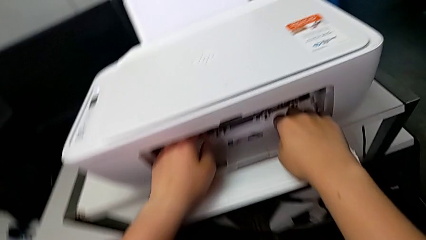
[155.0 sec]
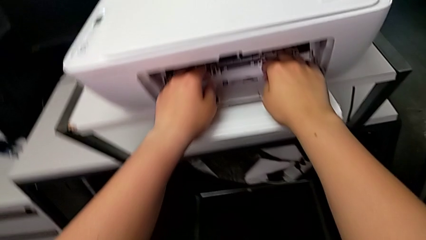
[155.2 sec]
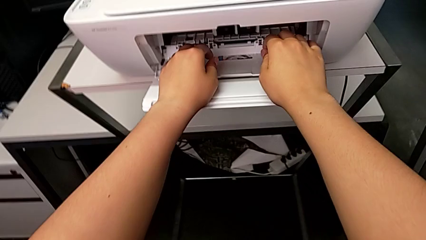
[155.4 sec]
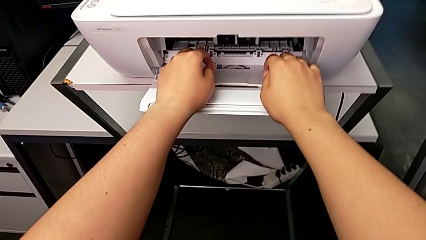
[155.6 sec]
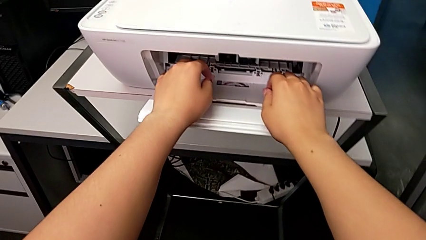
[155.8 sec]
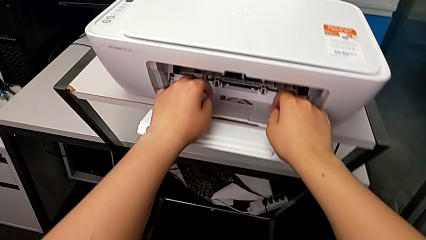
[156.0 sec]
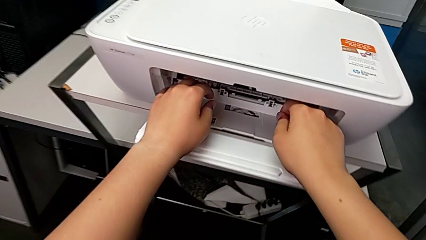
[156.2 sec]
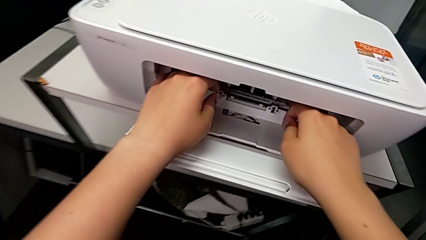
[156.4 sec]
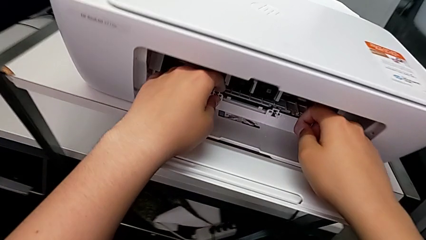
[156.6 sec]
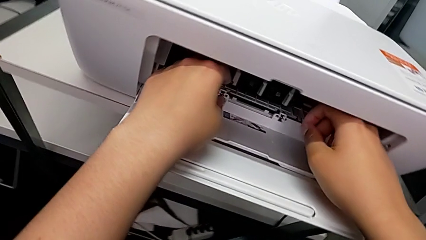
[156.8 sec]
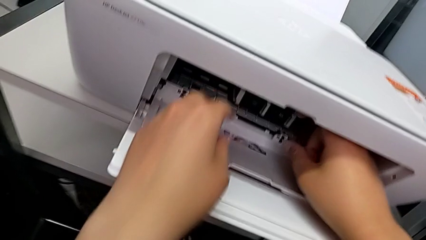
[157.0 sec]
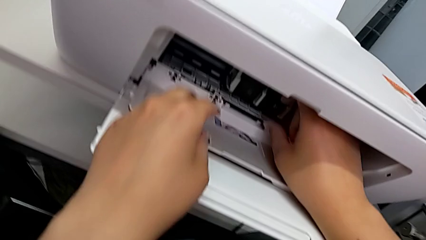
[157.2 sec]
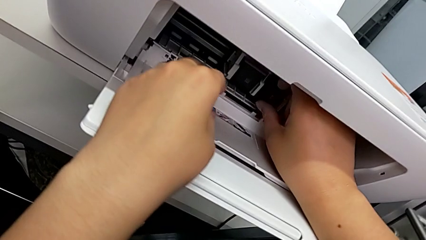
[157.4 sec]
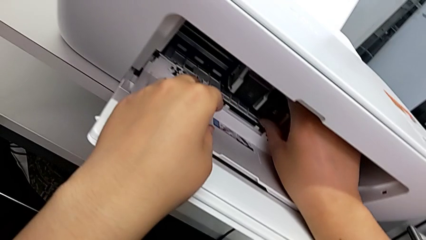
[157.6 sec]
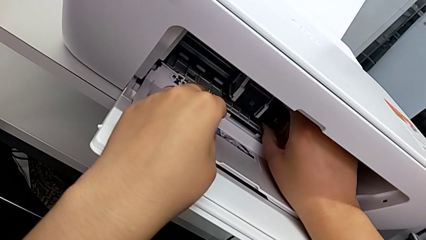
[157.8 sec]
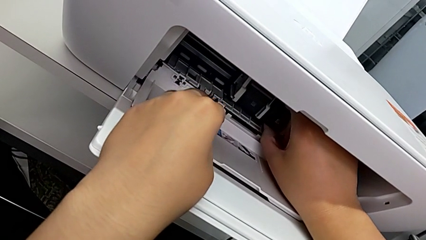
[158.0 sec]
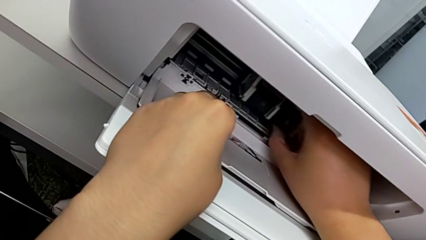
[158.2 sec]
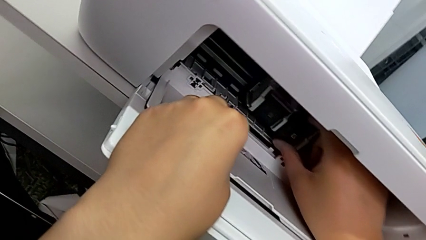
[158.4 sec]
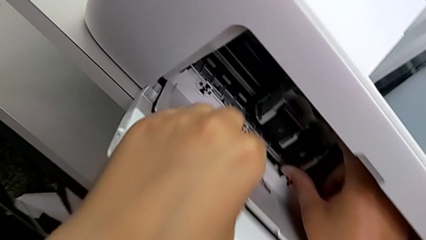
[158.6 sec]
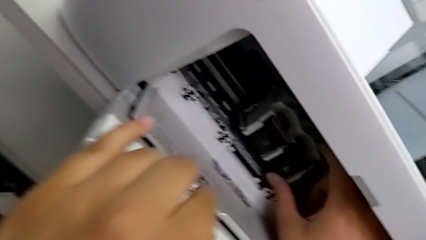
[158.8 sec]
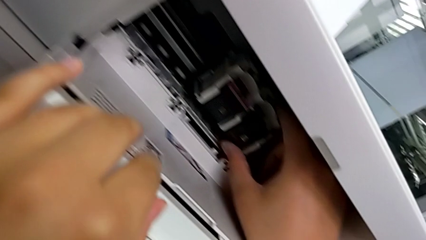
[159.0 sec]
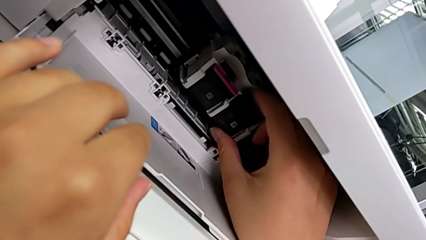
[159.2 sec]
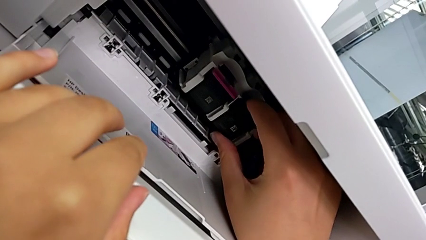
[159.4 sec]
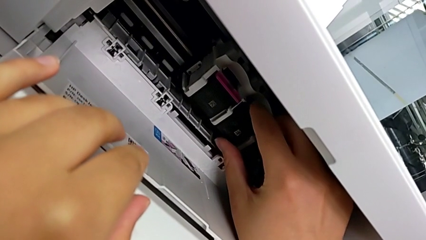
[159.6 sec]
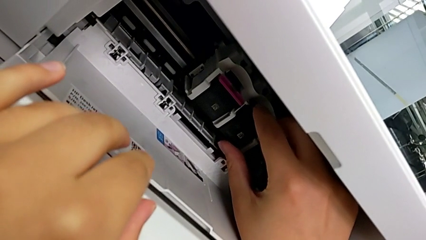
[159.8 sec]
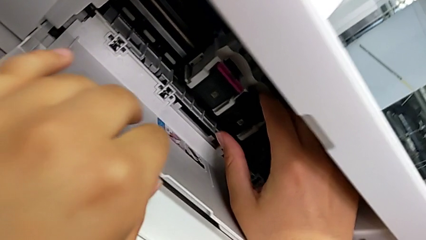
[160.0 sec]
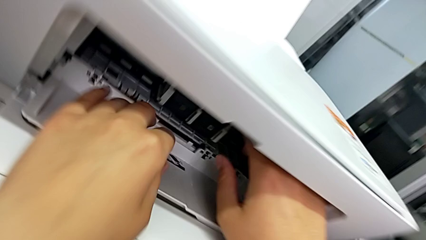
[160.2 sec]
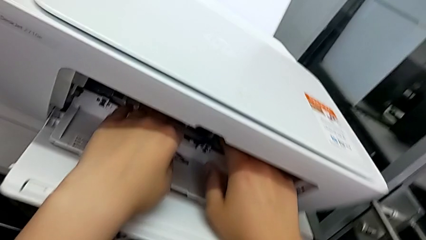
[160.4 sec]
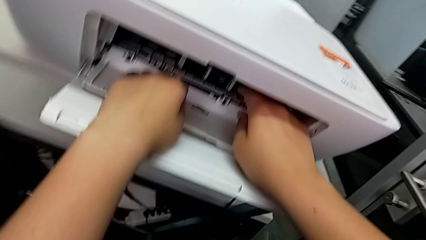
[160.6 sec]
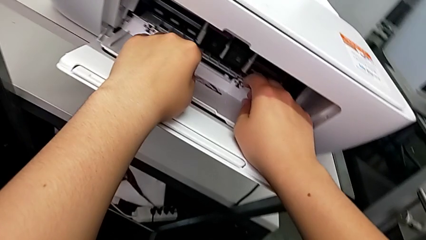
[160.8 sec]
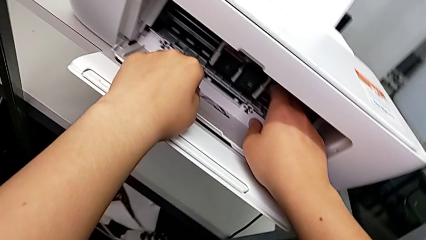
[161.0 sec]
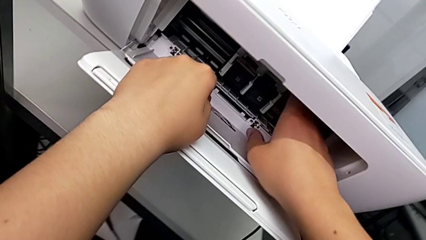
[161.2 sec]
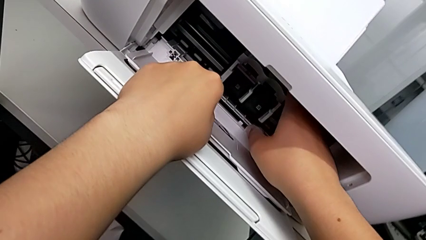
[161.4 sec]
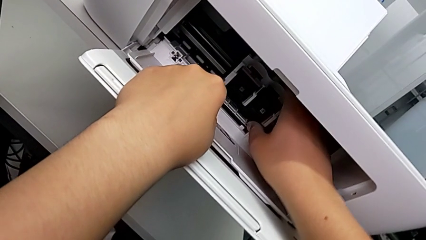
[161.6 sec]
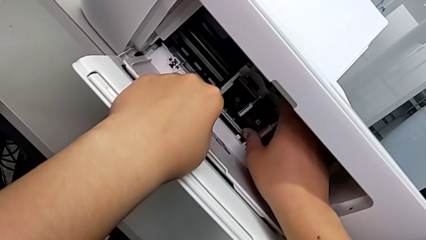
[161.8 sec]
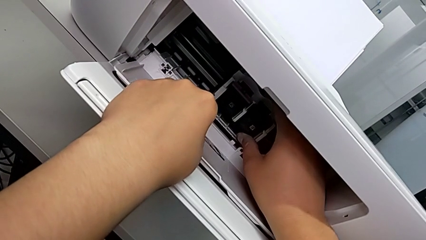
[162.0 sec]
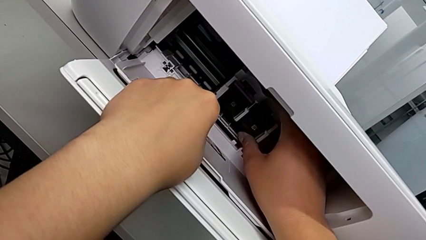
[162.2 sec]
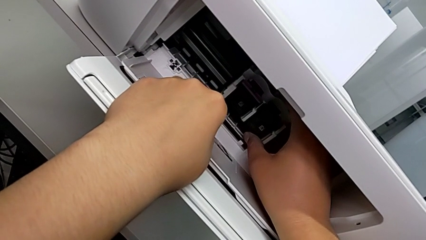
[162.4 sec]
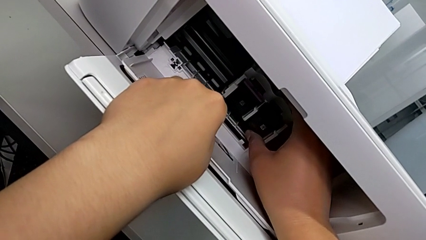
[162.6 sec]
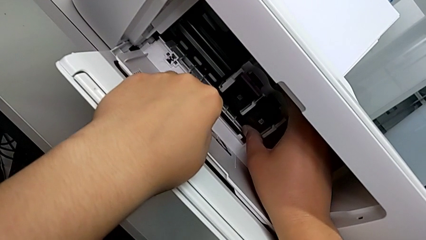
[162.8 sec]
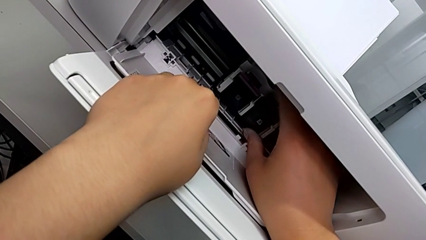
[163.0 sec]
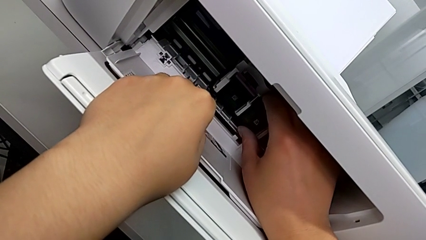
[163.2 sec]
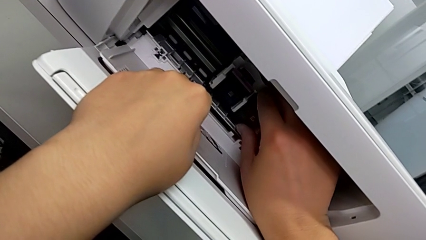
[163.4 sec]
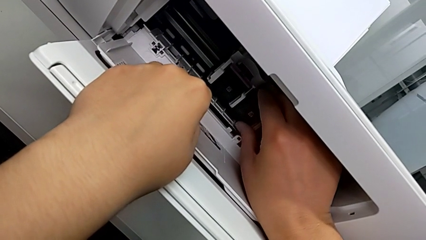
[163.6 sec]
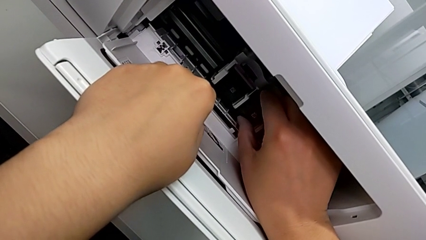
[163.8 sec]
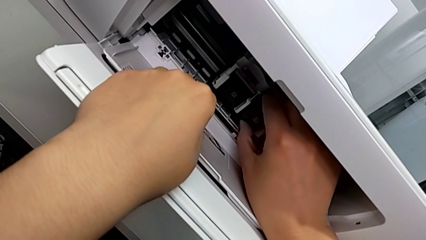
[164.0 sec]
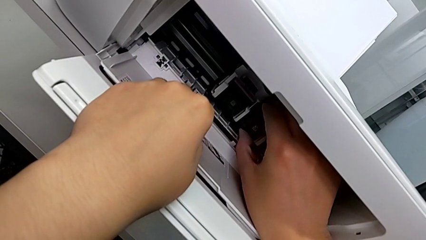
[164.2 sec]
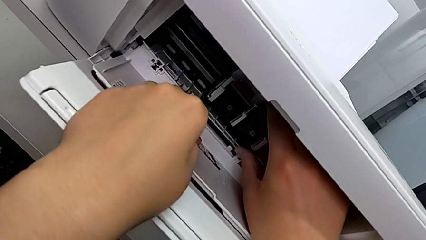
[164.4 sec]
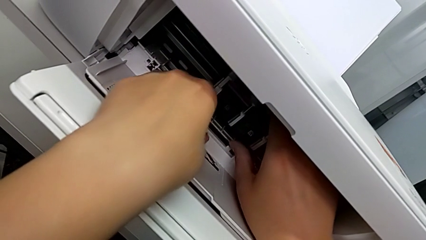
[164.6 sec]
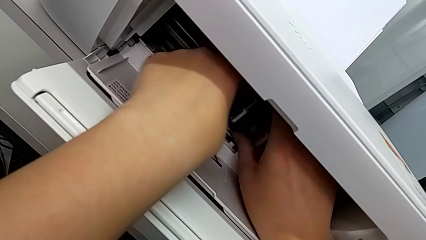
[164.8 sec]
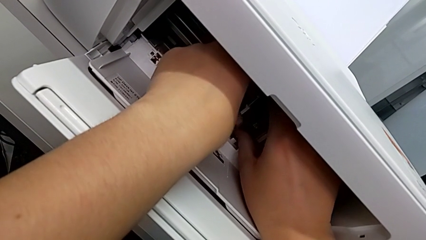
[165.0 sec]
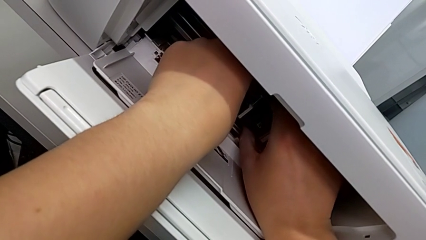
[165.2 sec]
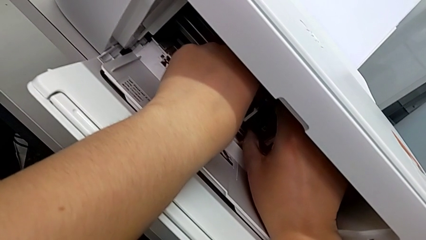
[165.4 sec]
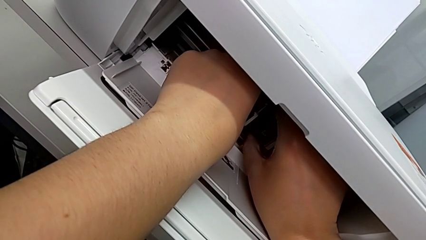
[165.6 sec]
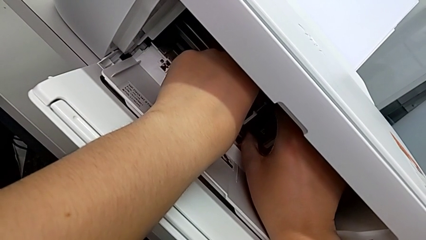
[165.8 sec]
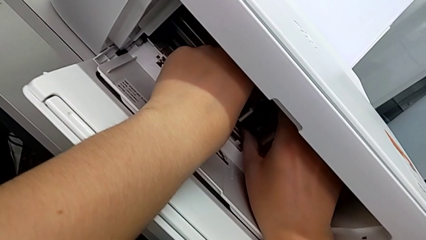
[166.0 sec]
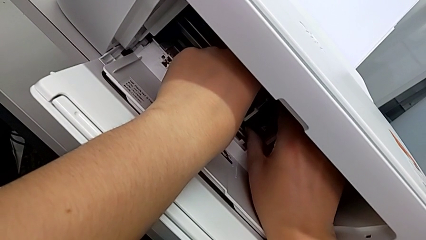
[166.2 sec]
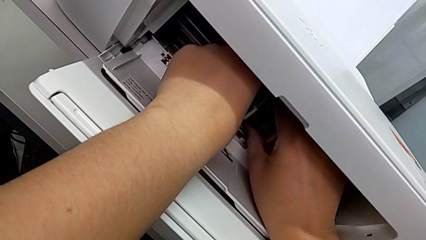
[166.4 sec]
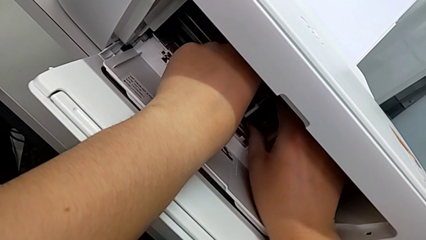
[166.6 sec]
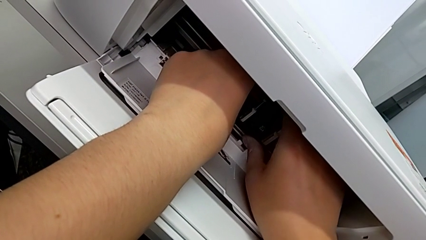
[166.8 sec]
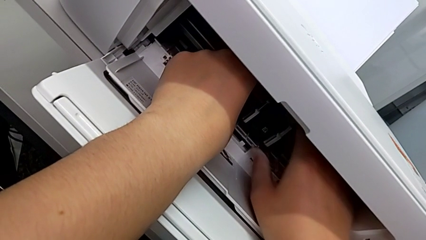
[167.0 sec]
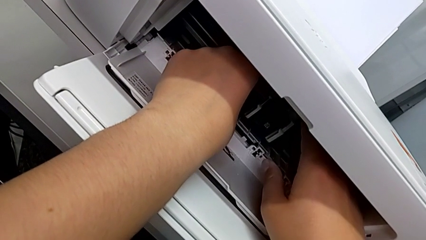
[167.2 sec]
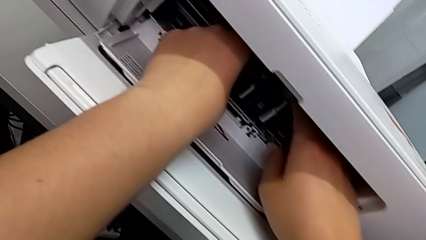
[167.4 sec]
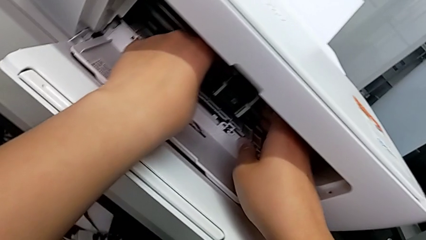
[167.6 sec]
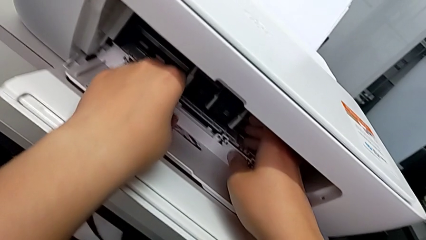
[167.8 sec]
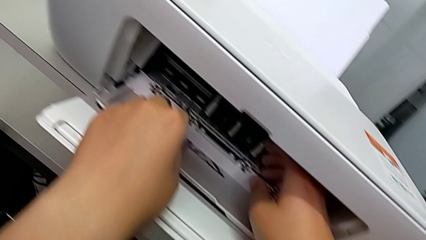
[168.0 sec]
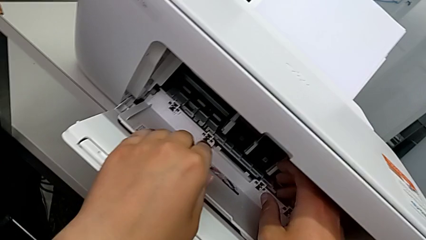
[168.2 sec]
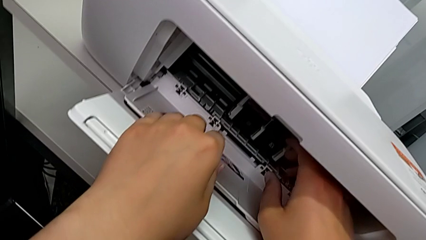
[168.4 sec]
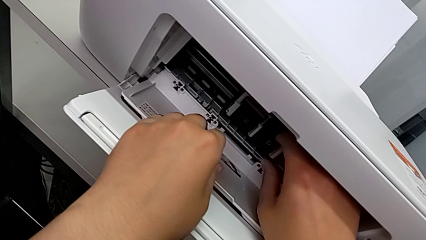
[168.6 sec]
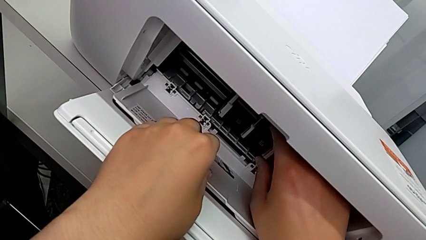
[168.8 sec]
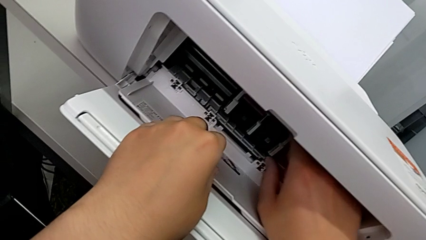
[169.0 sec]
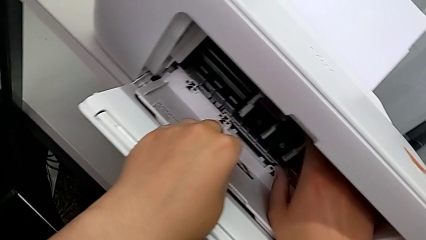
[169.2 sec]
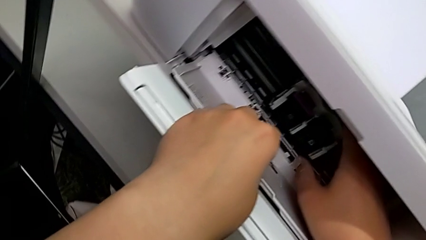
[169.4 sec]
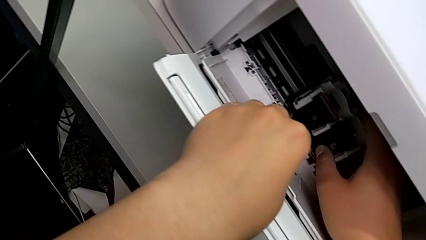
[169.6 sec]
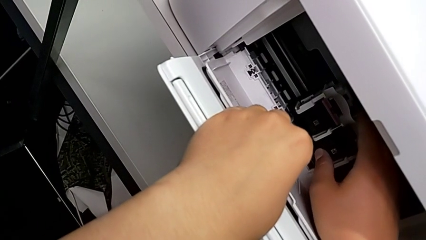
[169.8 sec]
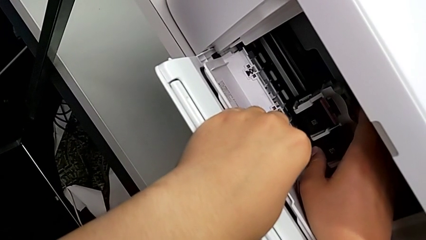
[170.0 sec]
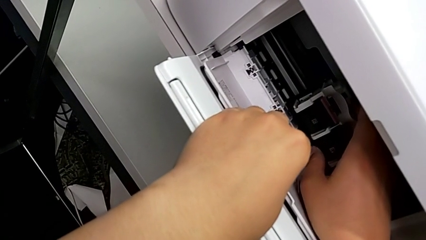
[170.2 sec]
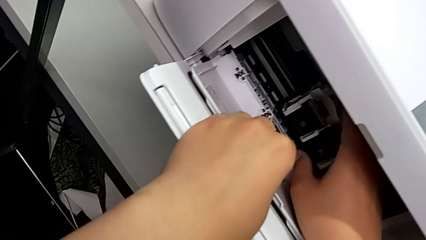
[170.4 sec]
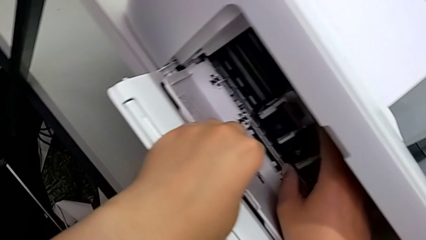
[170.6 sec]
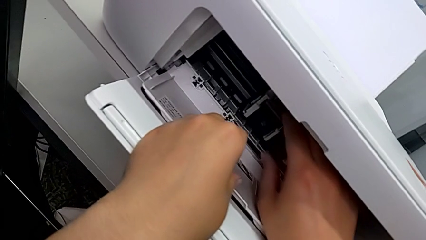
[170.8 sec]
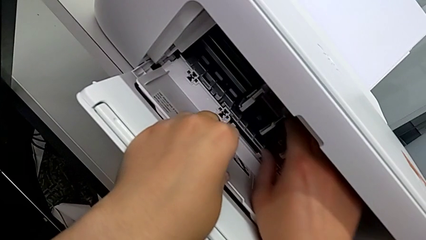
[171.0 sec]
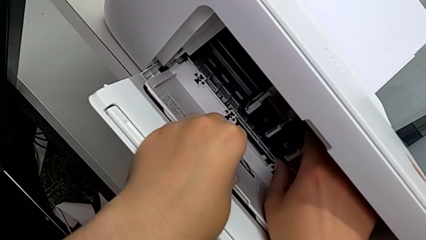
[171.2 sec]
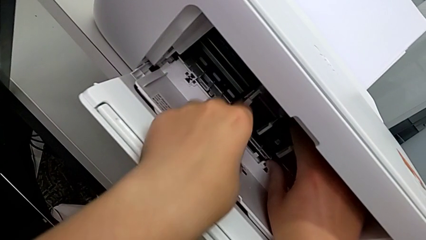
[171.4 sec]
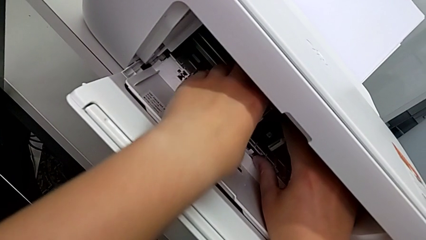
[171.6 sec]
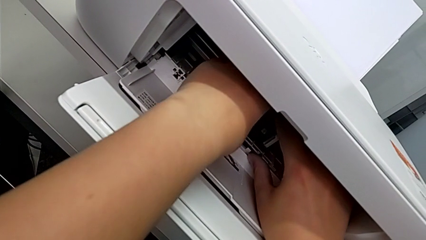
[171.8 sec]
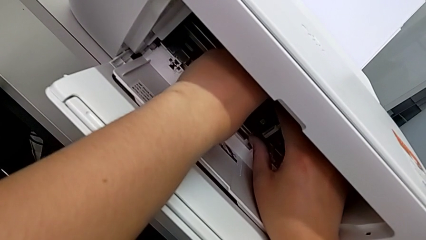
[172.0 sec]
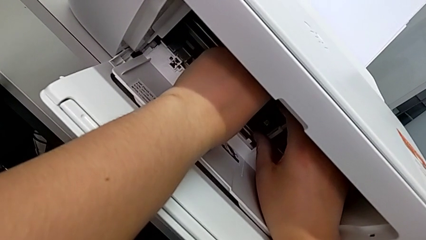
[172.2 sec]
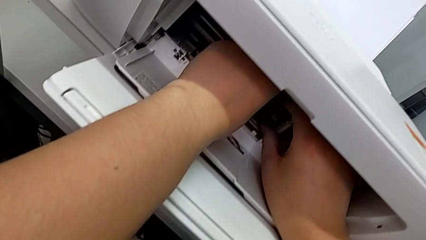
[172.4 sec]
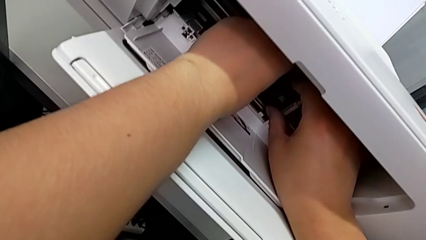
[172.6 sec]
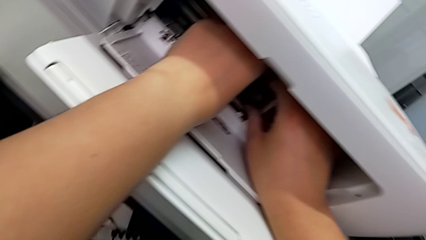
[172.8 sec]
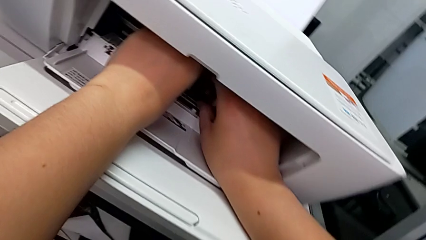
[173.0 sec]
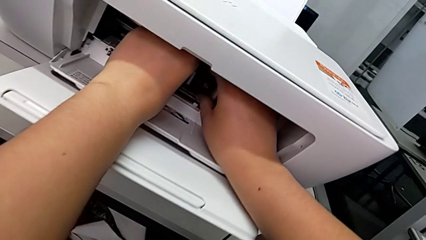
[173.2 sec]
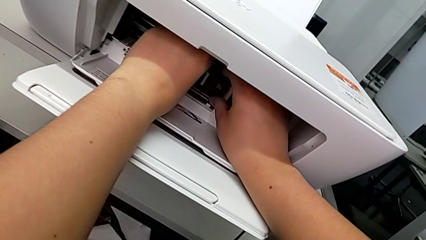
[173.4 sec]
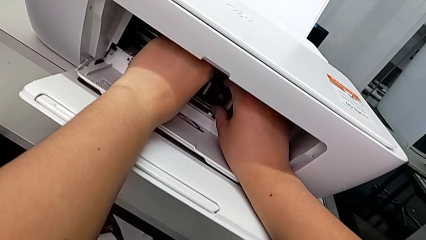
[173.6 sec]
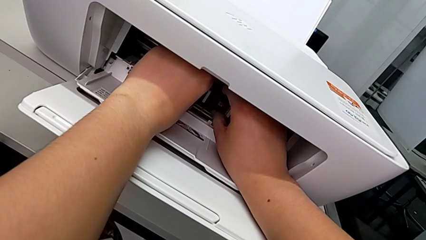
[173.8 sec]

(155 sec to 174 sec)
The camera wearer is removing the ink cartridge of the printer. They grab the first ink cartridge and begin to withdraw it.
